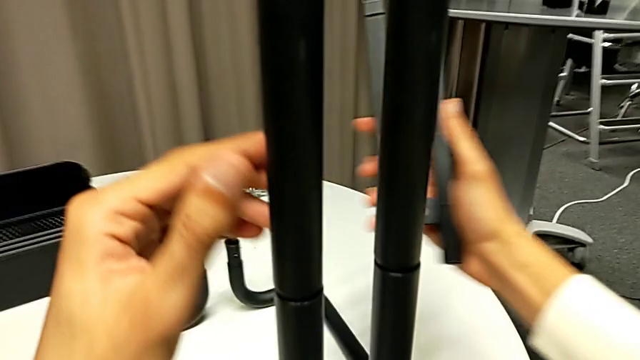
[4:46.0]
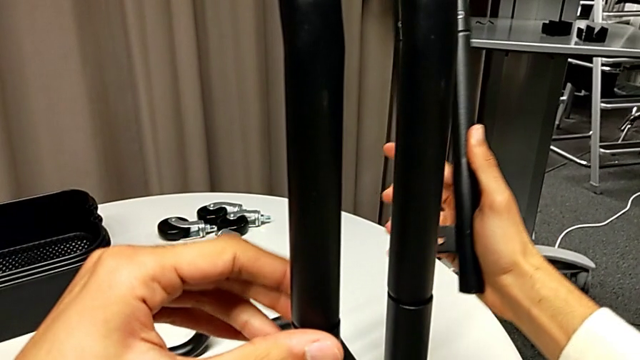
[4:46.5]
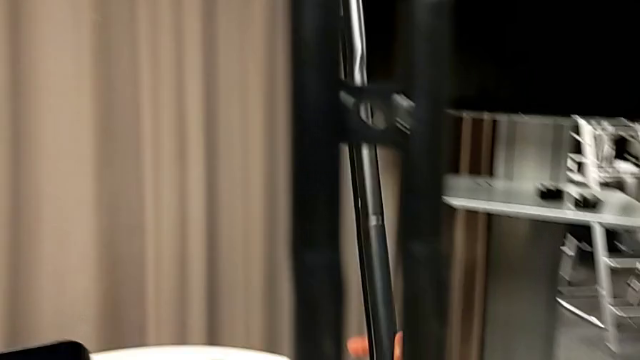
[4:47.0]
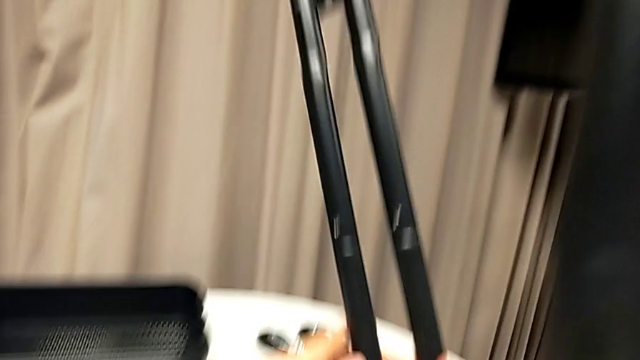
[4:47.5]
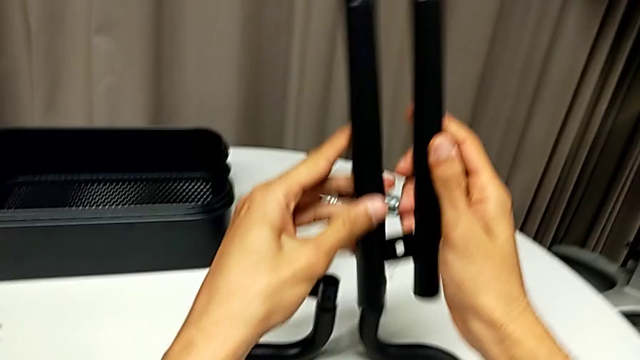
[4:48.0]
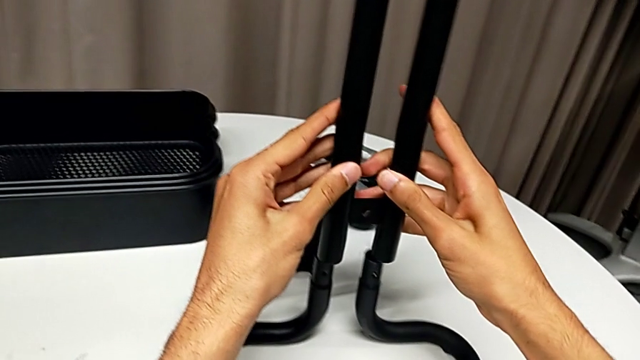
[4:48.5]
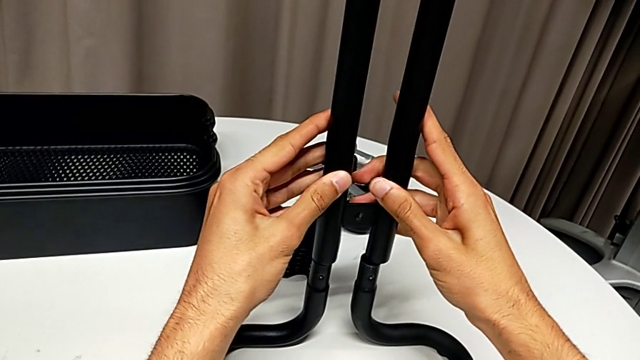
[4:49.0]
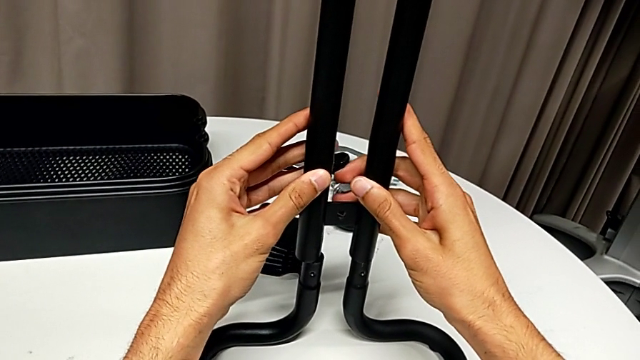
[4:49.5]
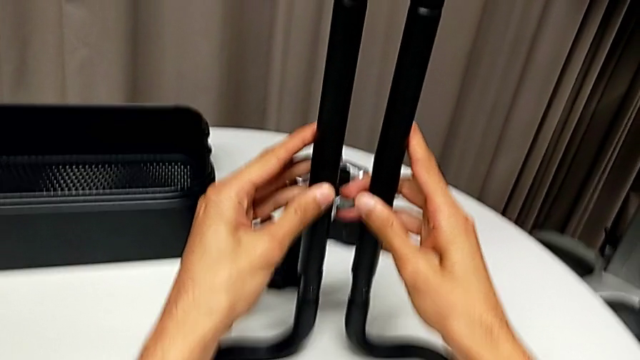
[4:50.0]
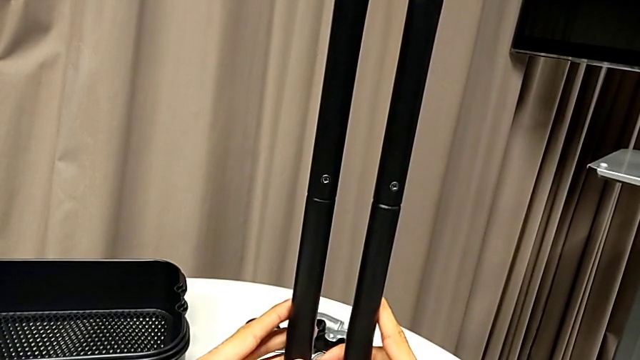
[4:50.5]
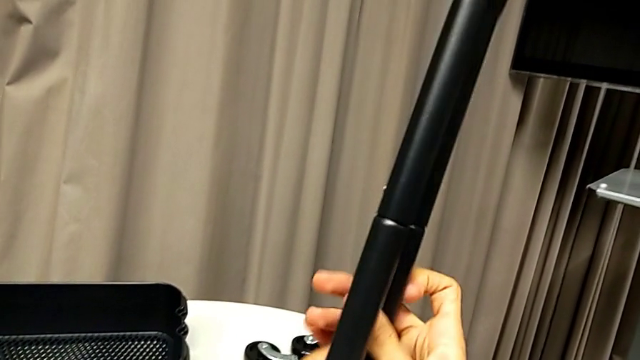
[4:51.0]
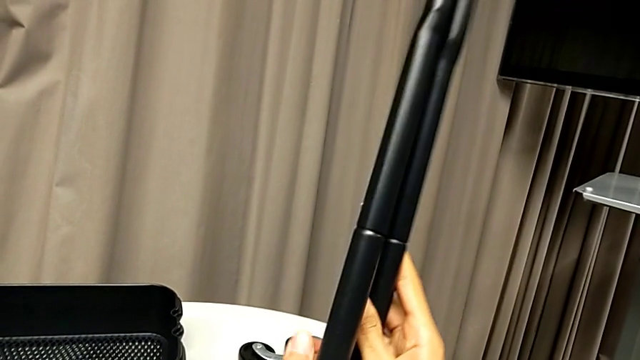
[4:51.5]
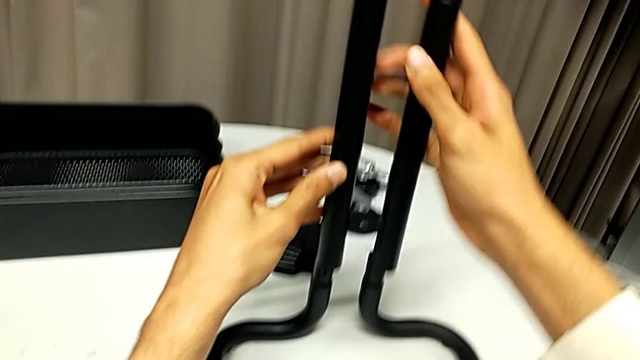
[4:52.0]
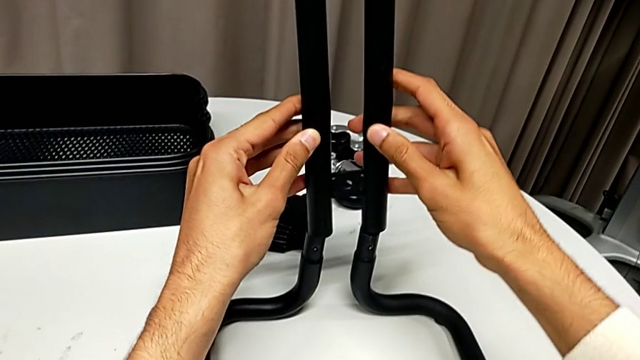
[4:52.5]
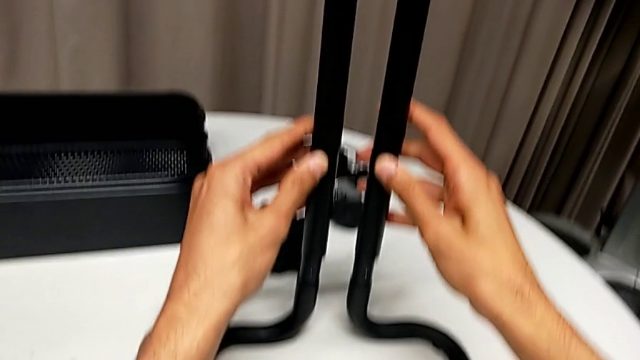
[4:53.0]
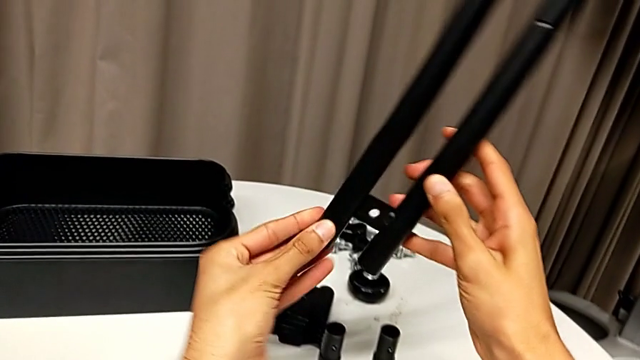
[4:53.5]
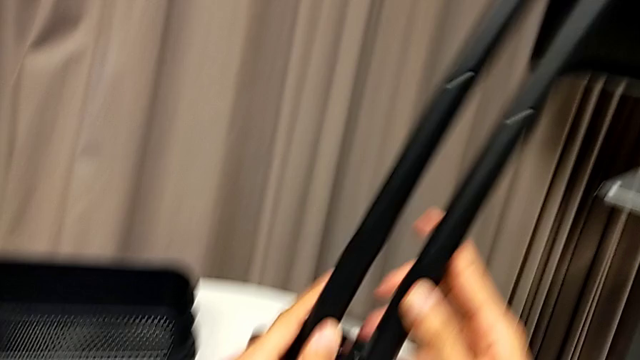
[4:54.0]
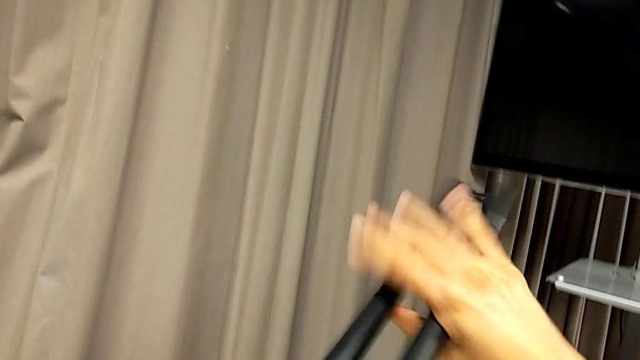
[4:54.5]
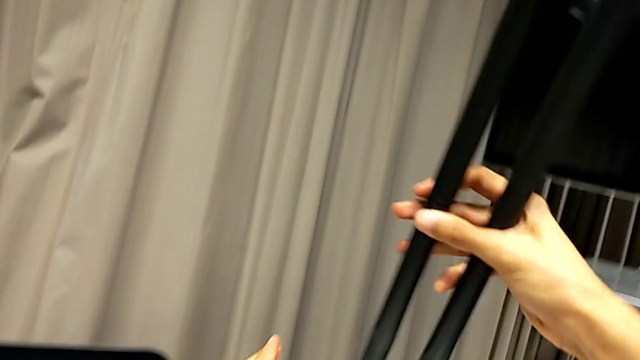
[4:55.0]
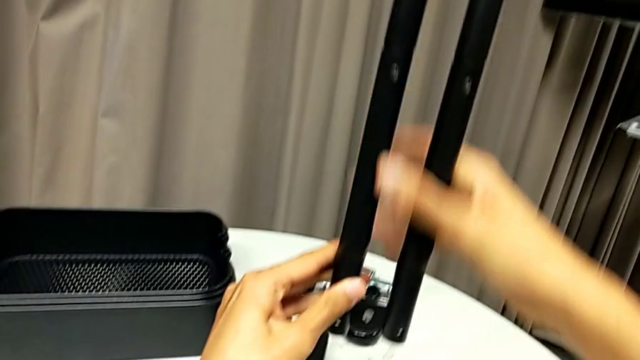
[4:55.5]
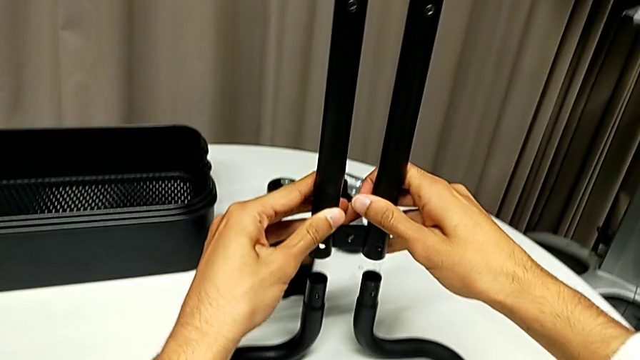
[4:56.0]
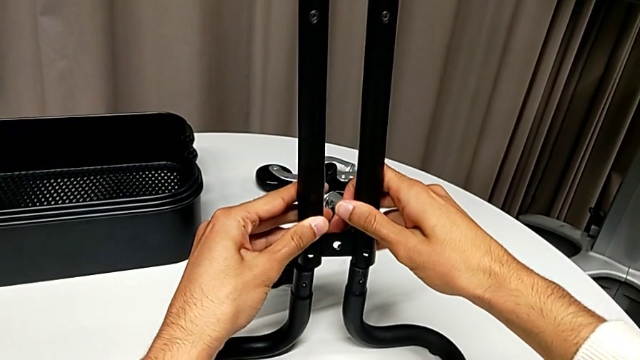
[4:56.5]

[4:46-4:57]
The camera wearer is assembling the sidebars into the base frame. They validate the first leg, rotate the second leg, align it and rotate it. They wrongly assemble the frame, still trying to align the wrong side of the bar with the base frame, and flip the second leg.

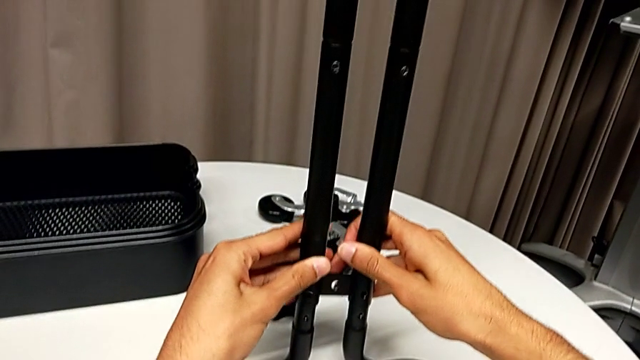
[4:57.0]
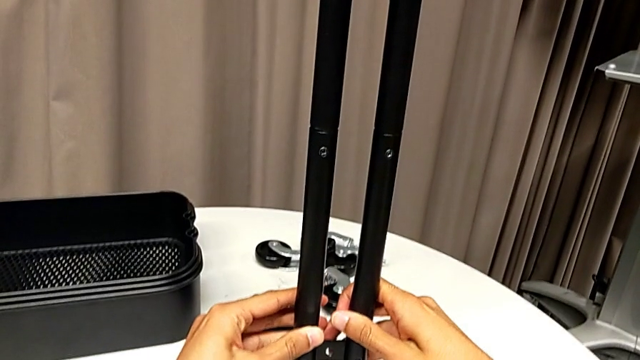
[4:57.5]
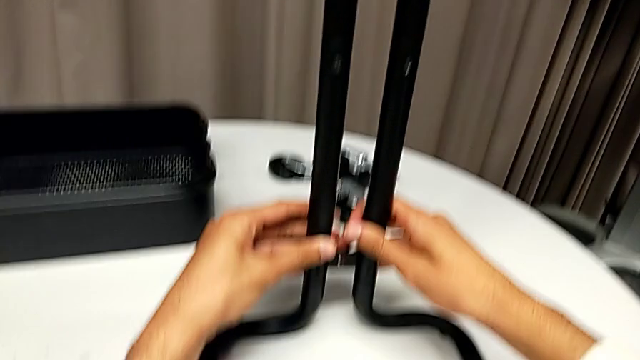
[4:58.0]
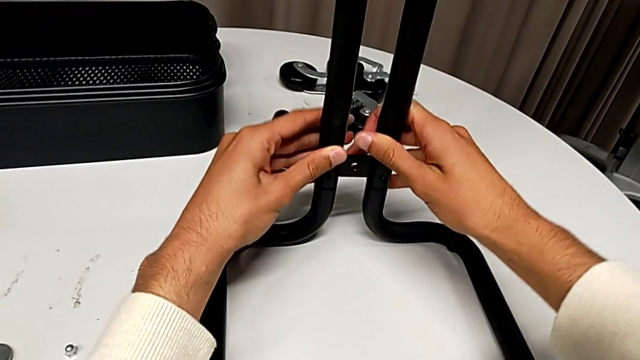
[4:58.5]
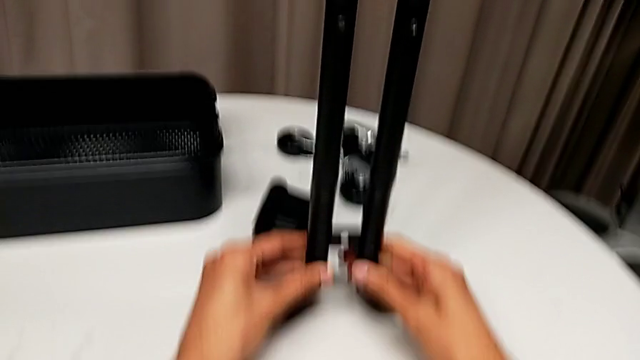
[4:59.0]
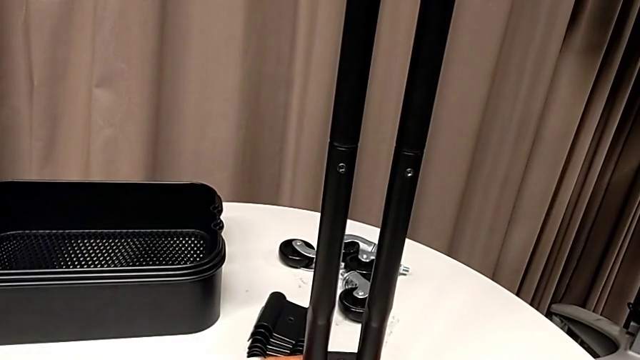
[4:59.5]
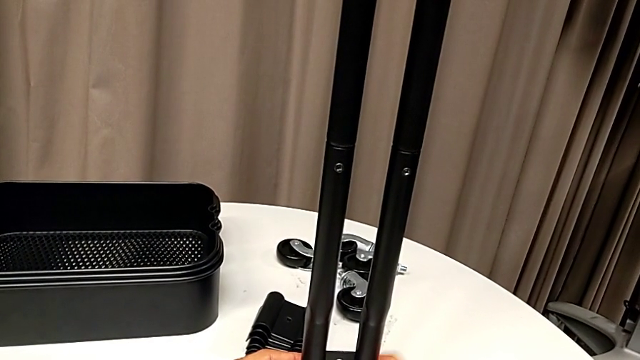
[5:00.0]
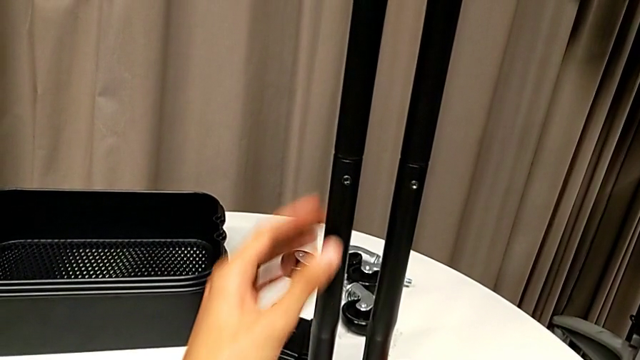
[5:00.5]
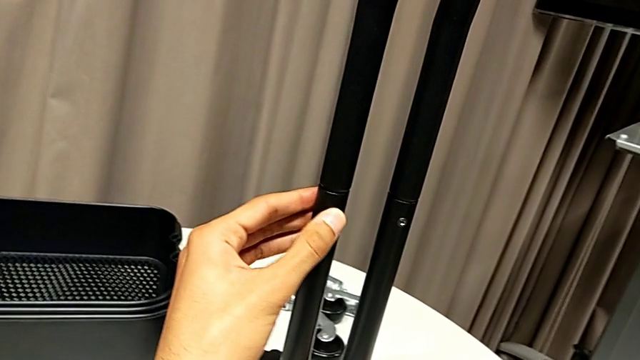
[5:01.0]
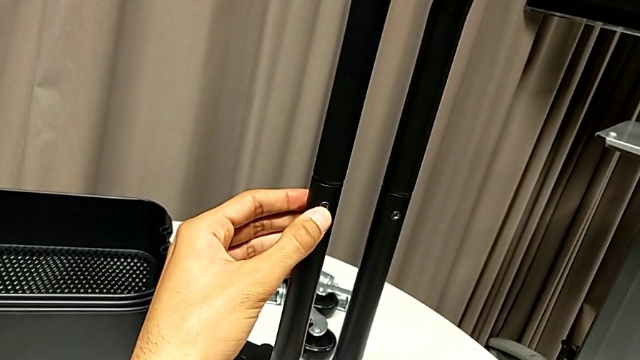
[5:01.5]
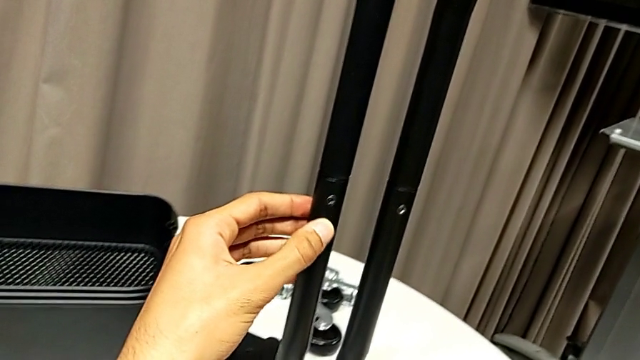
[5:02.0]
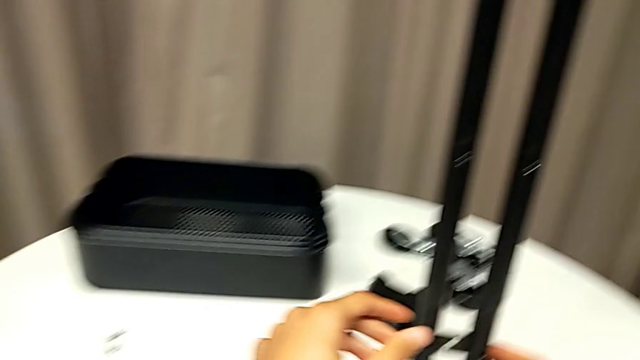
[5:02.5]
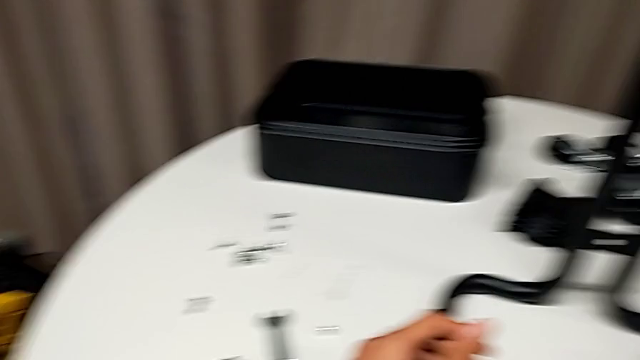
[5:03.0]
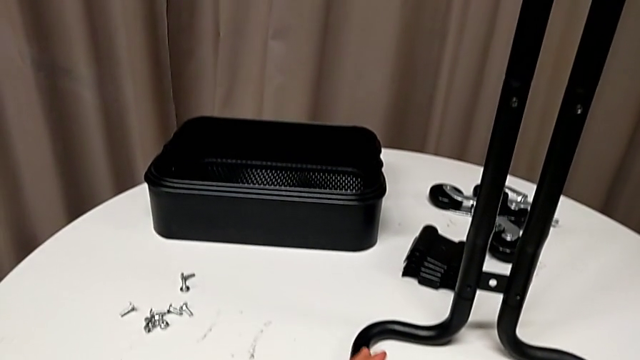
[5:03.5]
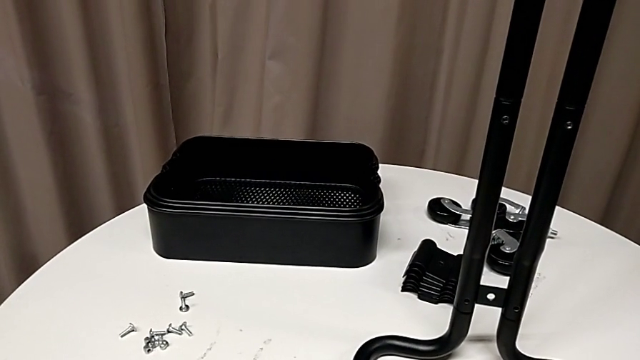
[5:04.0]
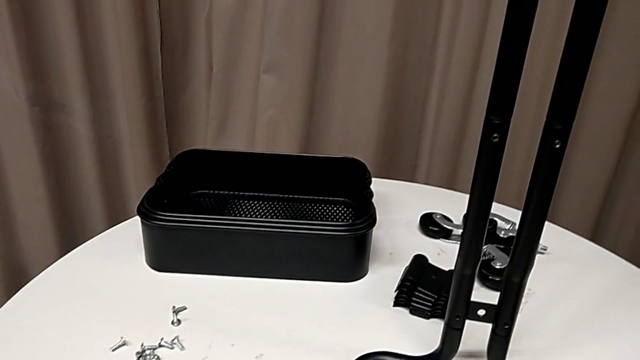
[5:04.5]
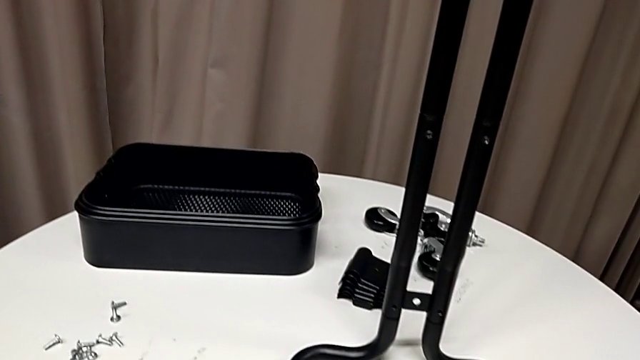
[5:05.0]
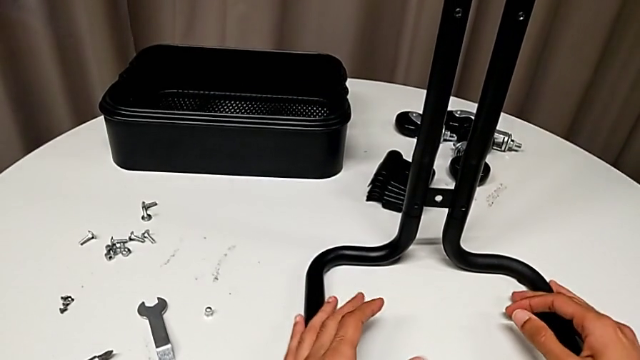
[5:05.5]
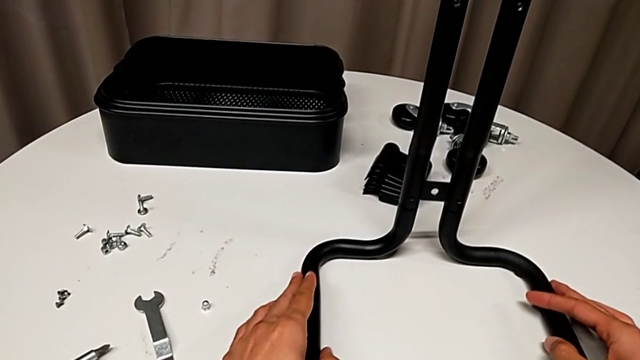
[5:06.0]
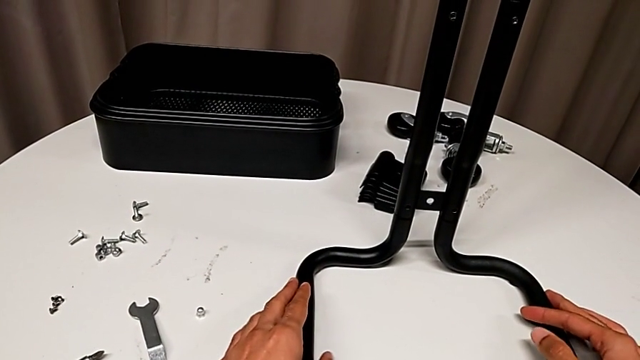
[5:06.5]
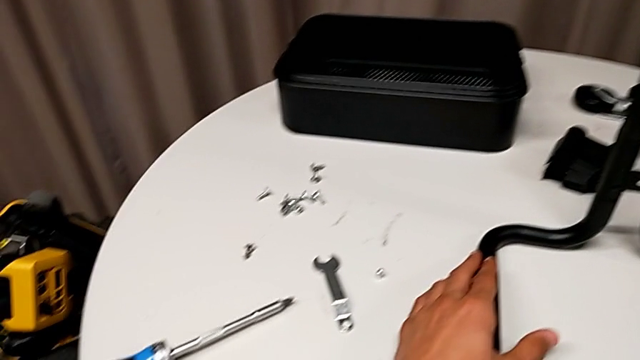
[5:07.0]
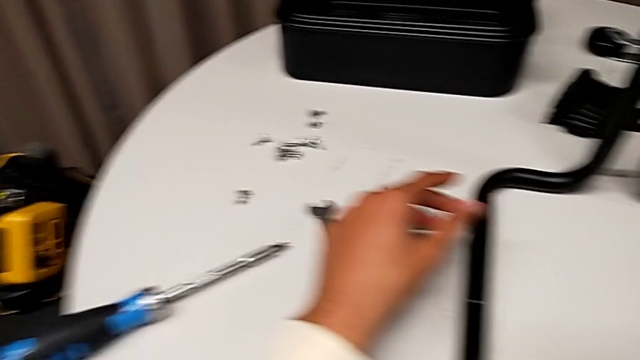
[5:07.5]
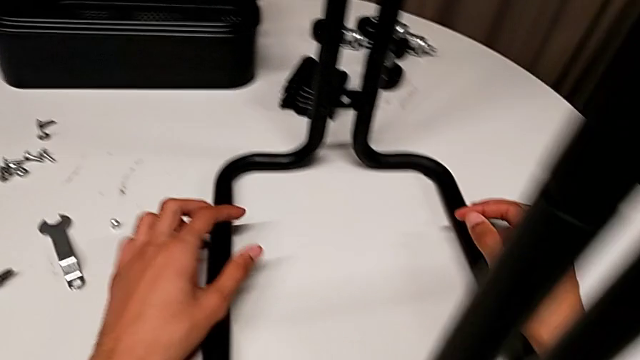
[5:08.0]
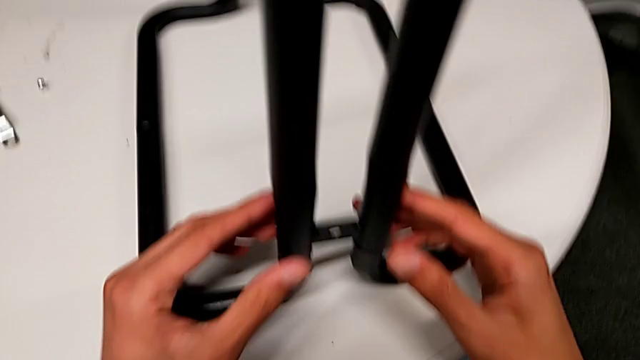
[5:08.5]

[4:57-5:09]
The camera wearer is assembling the sidebars into the base frame. They assemble the second leg and validate it.
